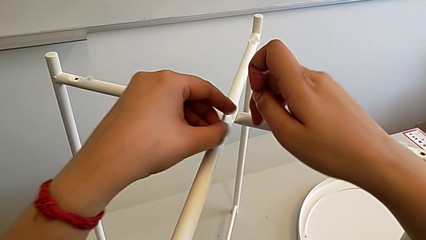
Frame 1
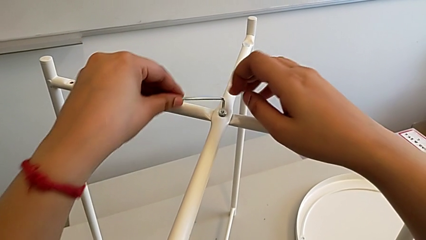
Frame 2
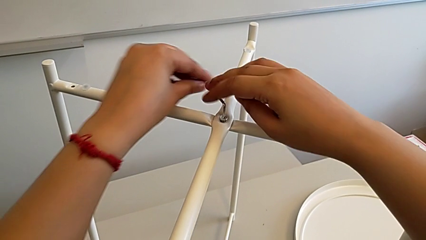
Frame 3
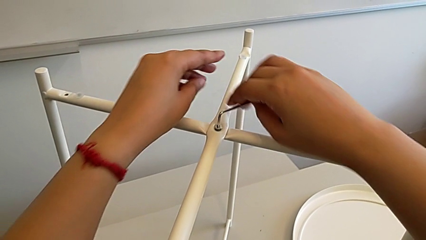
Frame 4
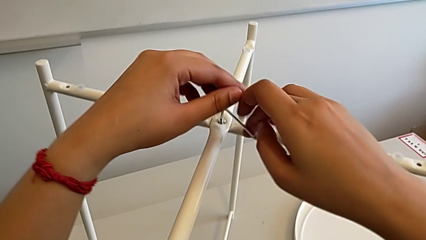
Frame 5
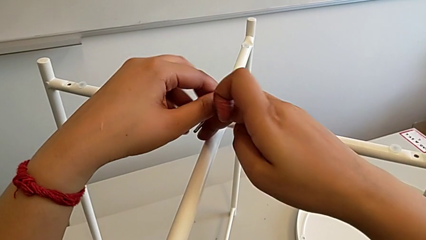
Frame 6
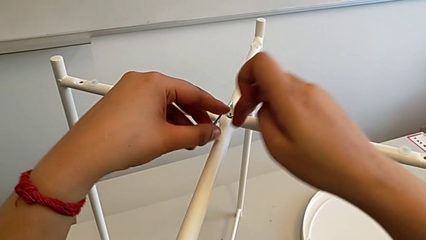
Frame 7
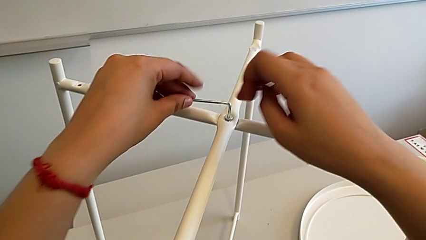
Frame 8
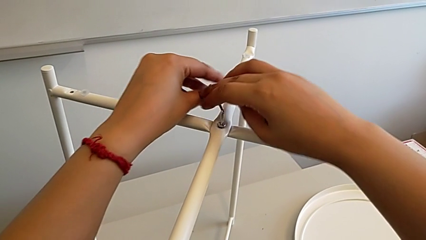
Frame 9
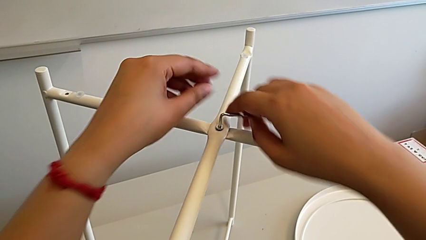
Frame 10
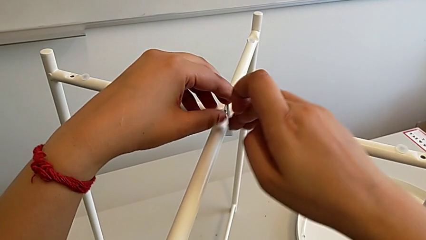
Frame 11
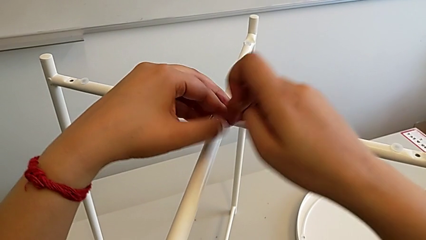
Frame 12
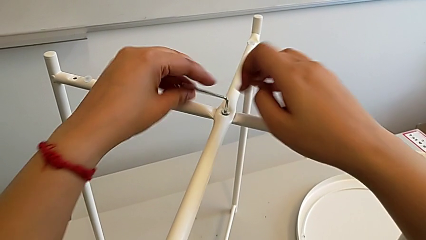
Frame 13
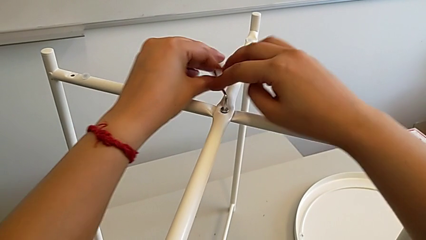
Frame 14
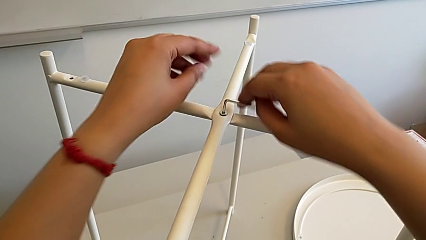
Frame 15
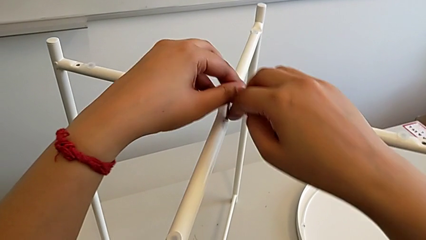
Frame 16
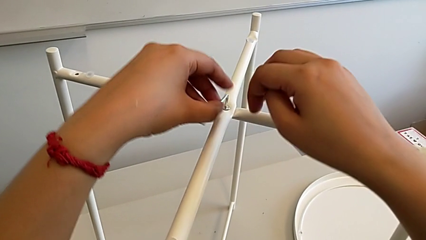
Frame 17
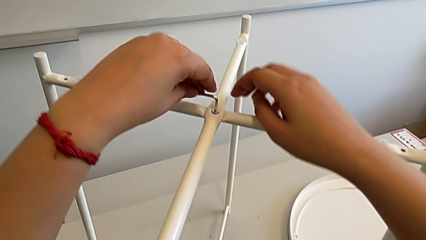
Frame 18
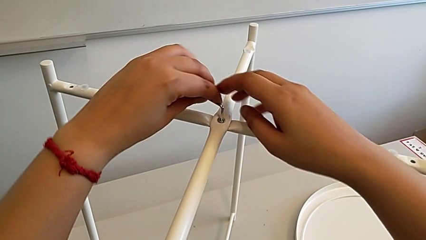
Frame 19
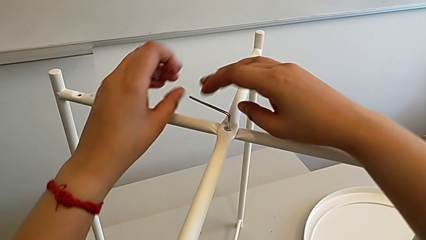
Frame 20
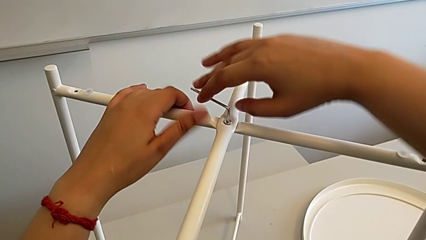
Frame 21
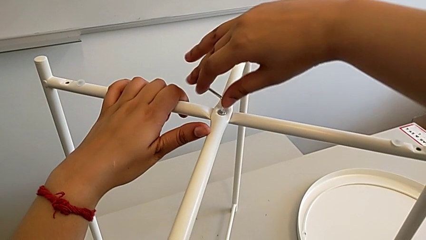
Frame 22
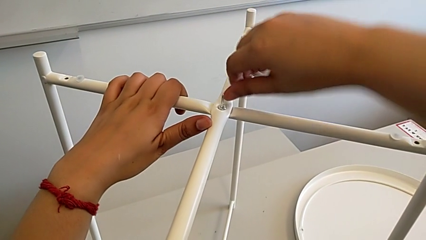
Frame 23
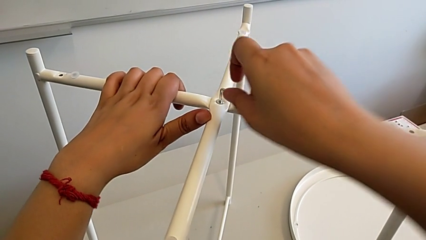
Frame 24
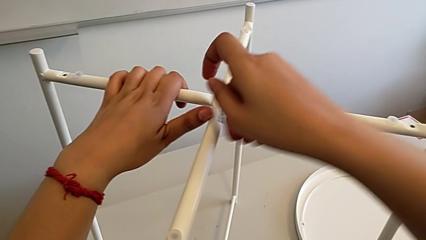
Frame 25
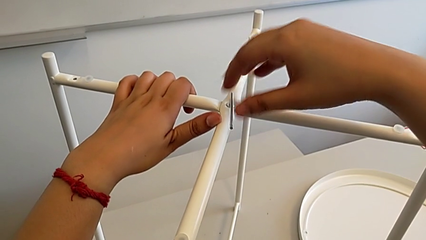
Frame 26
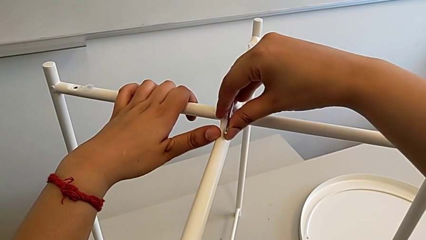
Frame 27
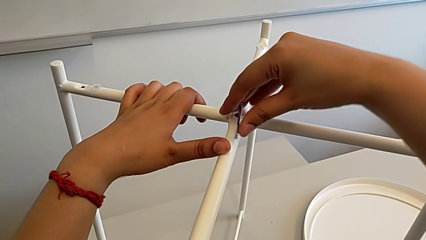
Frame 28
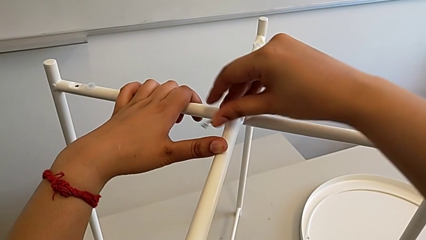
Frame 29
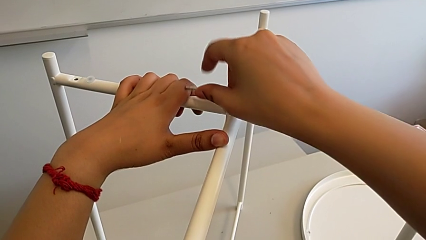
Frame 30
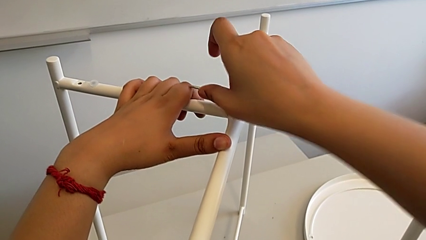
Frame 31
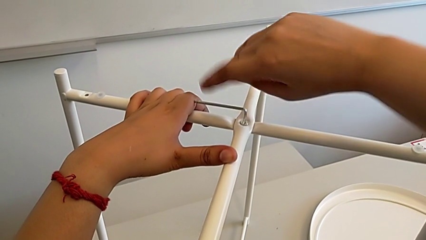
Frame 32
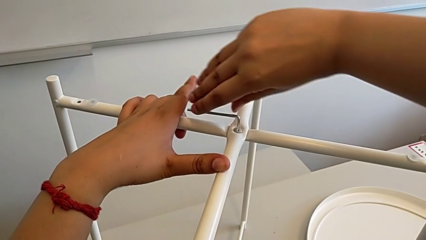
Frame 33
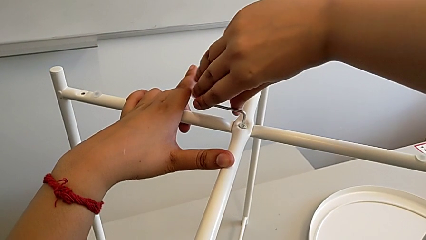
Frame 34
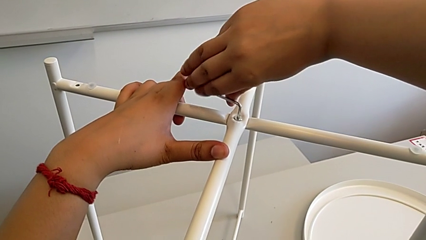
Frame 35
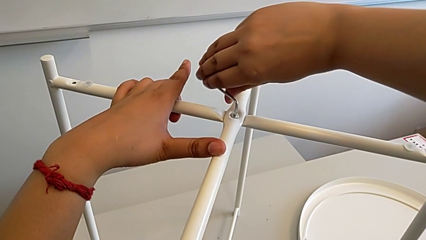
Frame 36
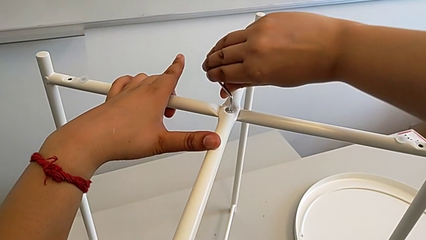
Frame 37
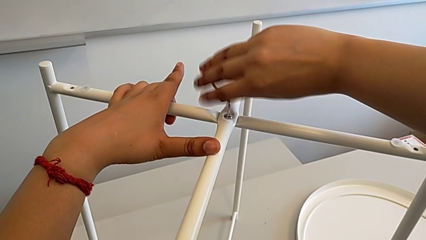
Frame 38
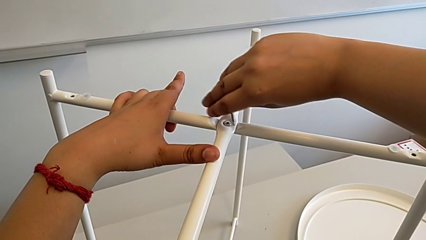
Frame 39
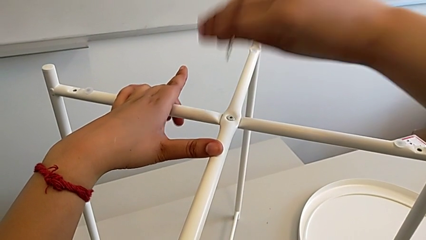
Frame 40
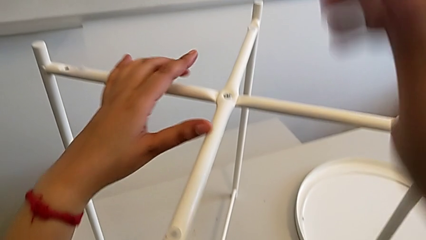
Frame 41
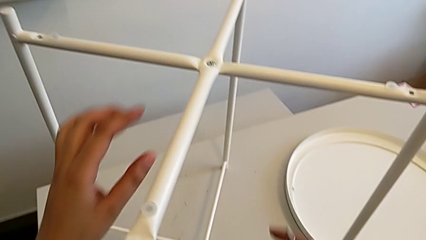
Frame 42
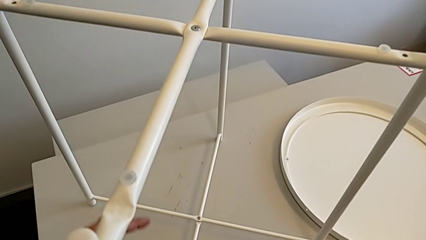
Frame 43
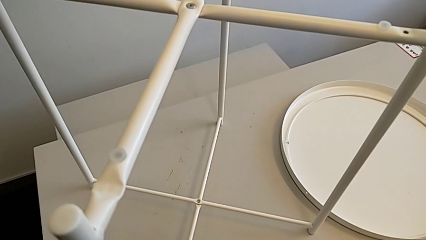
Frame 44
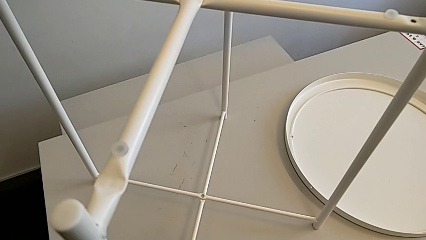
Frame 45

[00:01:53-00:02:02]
The camera wearer is assembling the top screw. They screw the hex socket head twice and withdraw the Allen wrench.

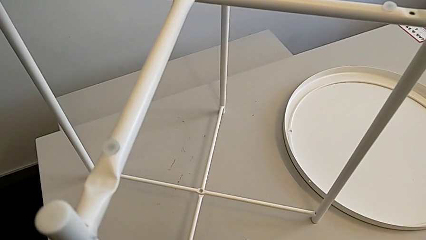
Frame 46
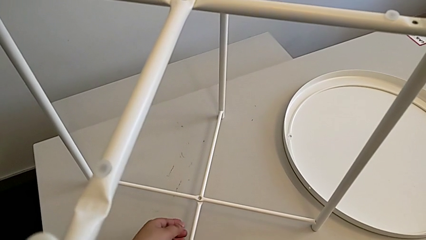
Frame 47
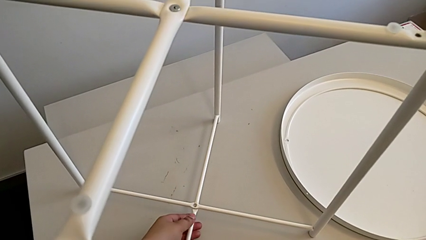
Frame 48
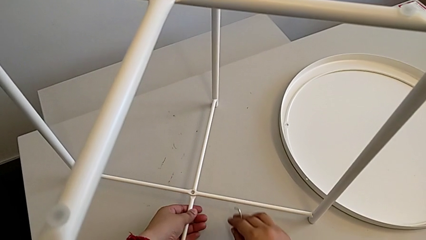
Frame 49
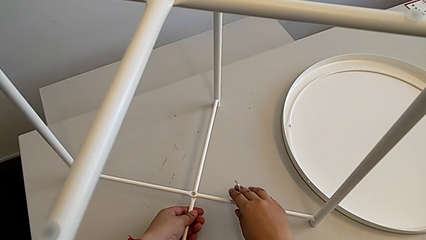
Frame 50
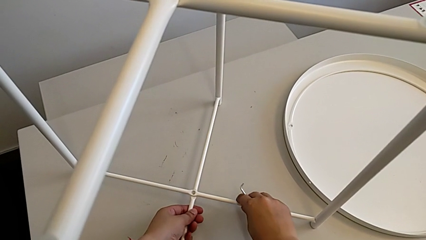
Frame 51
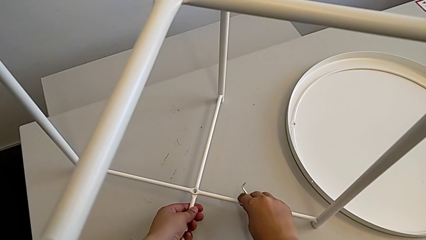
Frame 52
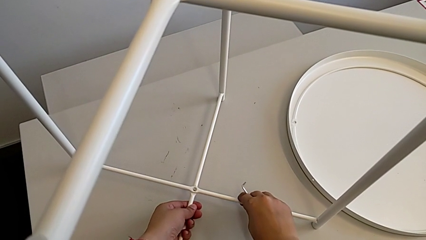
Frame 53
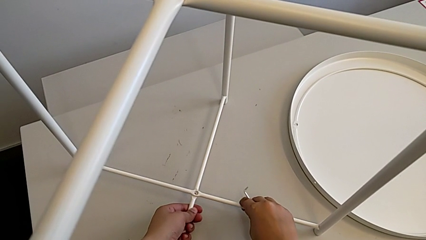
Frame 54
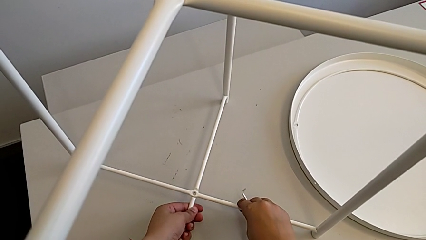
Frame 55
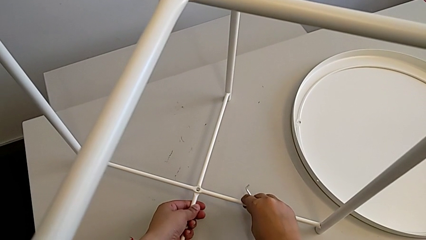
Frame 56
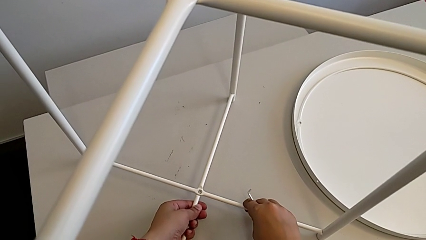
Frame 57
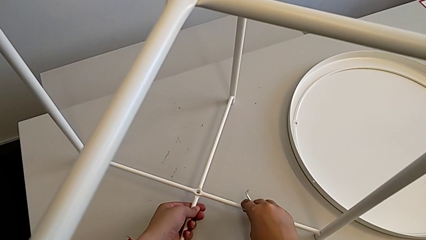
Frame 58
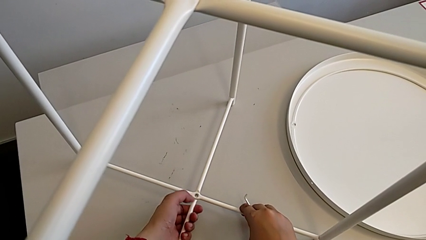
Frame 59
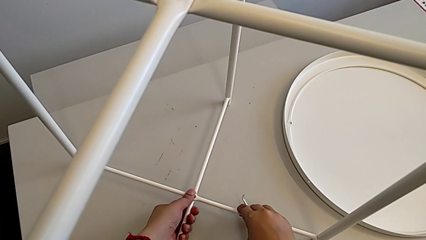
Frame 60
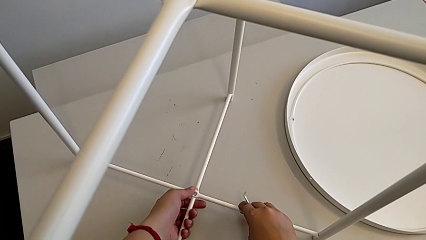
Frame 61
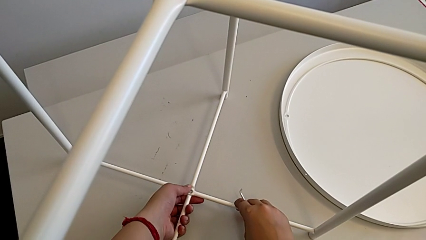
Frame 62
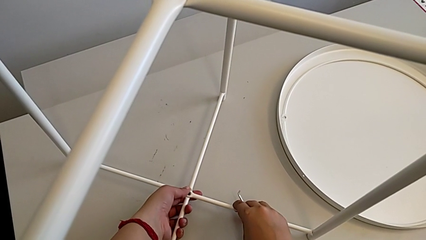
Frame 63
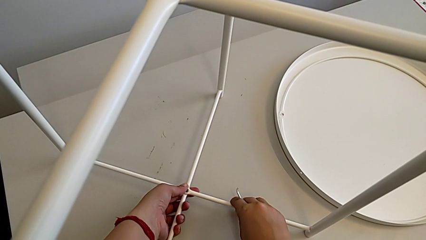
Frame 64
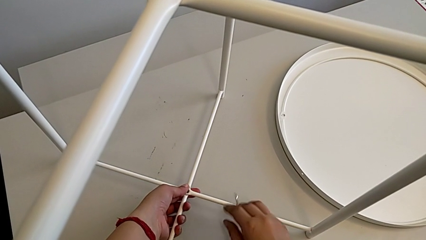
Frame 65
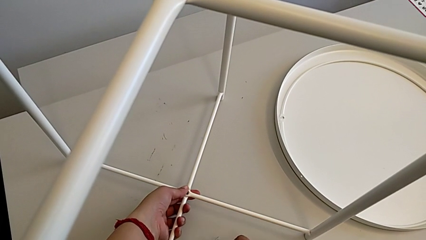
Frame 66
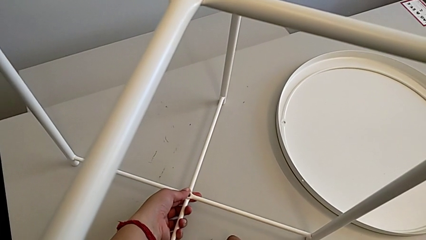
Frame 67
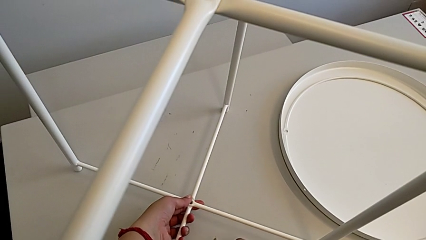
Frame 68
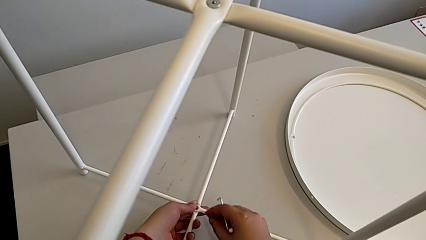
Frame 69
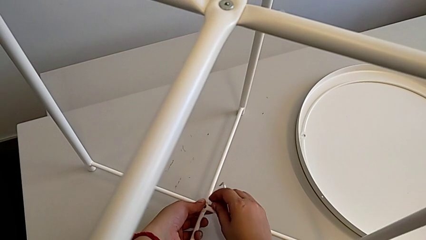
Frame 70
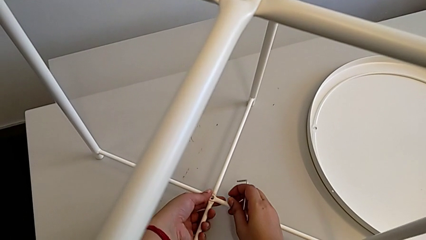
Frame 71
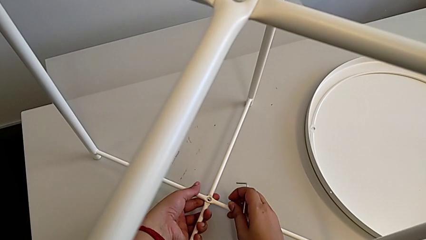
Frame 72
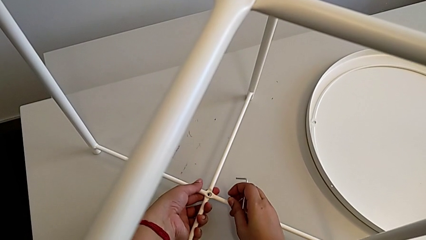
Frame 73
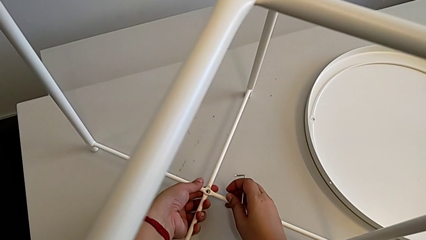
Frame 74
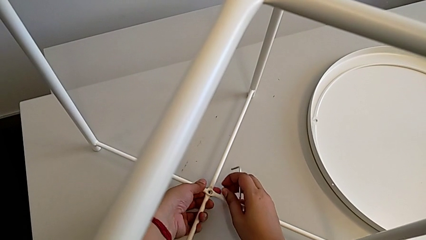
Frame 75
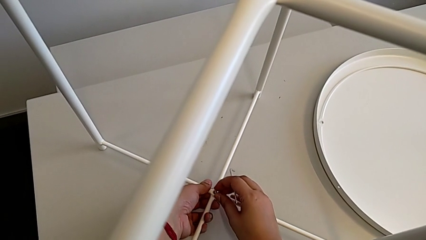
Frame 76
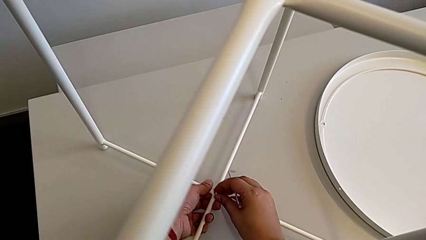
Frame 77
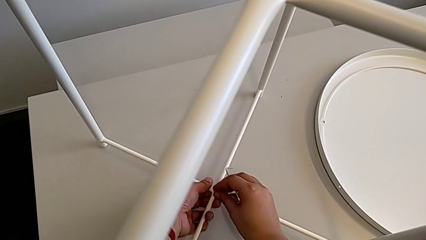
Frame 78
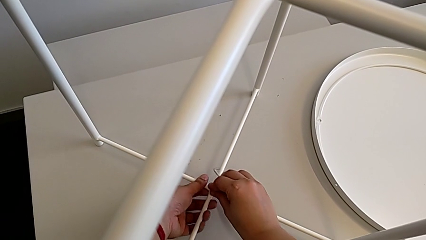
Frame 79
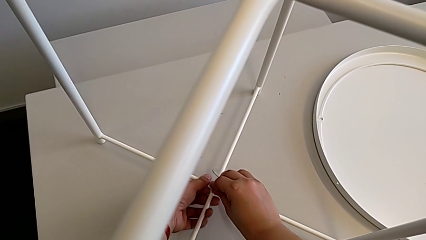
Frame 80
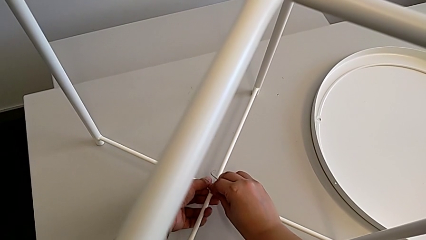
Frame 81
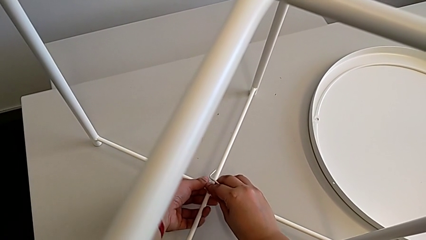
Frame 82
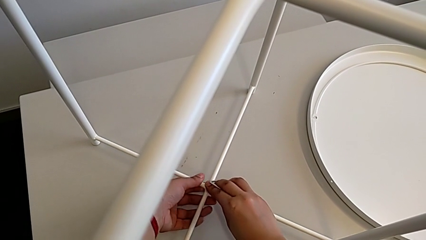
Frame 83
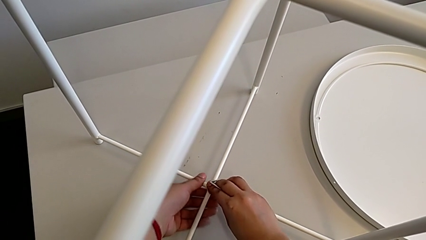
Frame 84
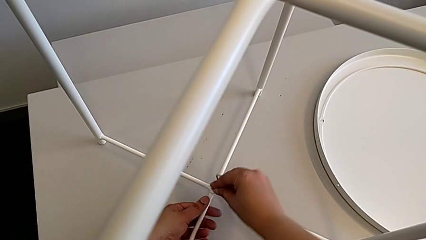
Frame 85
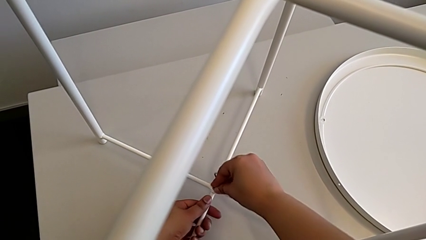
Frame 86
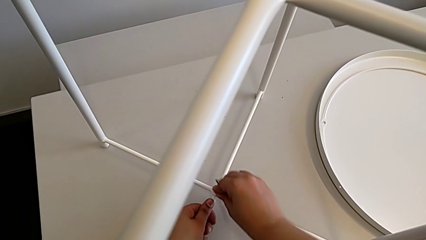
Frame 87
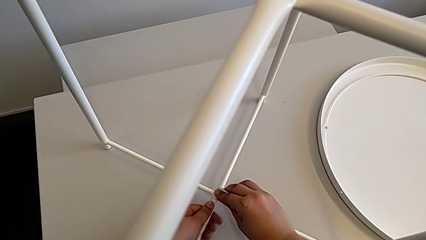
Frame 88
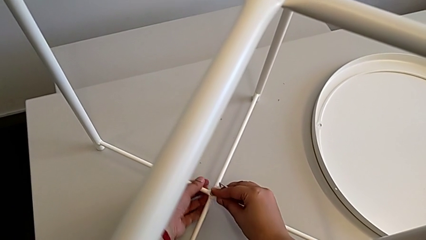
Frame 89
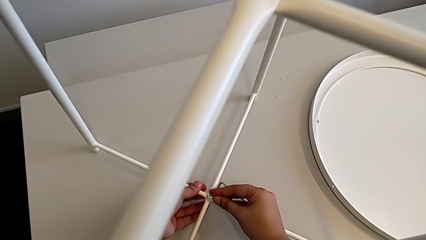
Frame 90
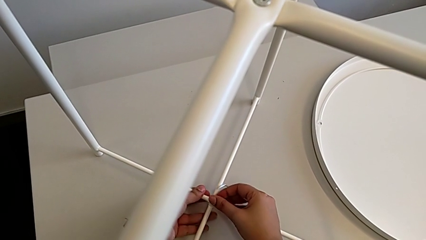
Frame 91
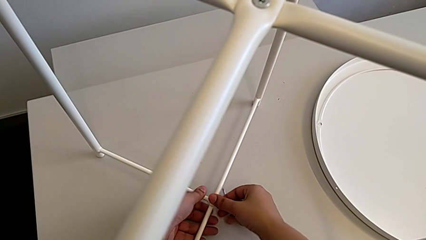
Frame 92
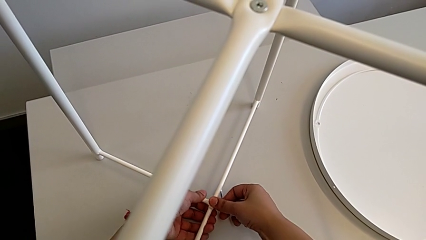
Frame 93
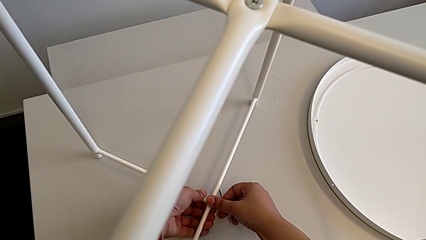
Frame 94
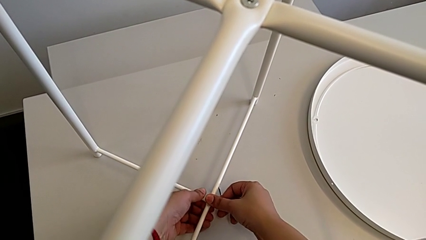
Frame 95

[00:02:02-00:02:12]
The camera wearer is assembling the bottom screw. They align the leg twice and begin to insert the bottom hex socket head.
